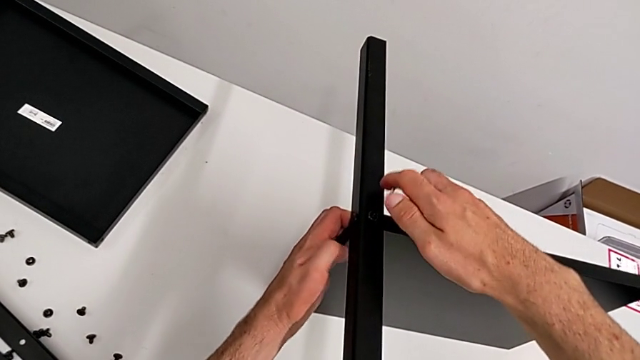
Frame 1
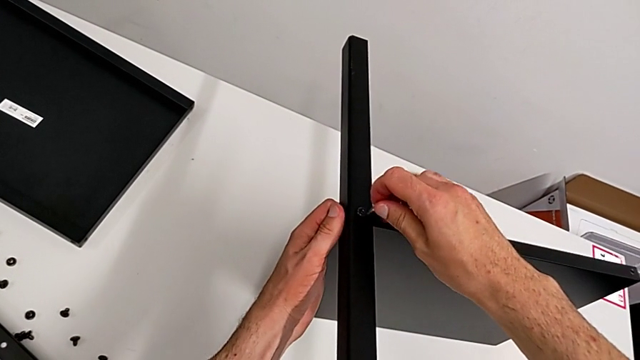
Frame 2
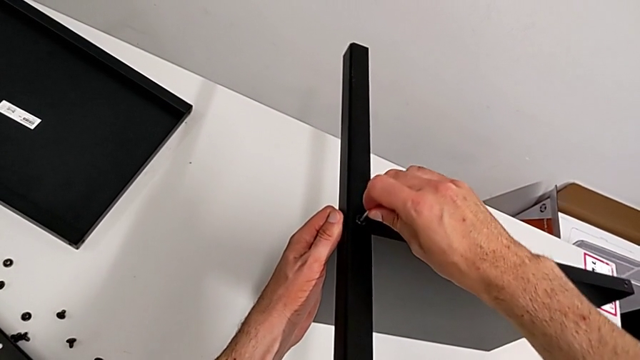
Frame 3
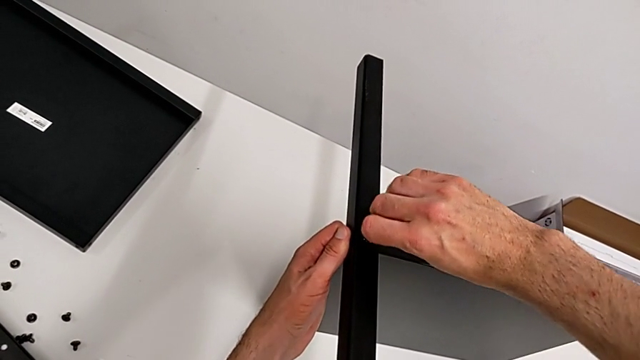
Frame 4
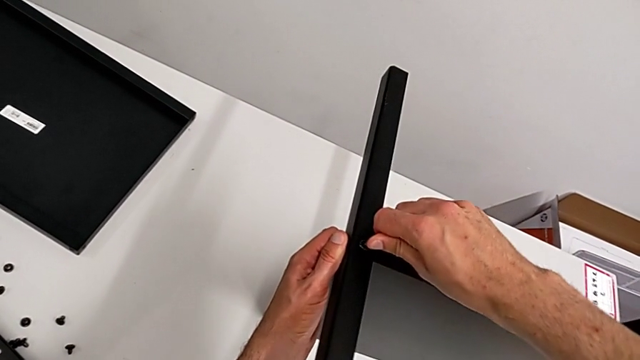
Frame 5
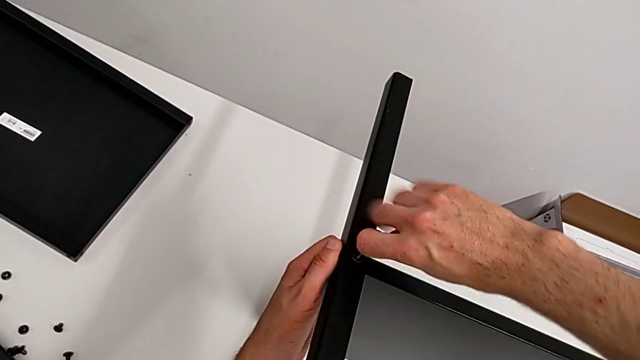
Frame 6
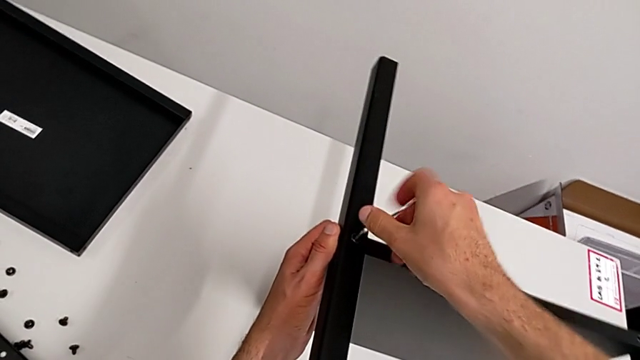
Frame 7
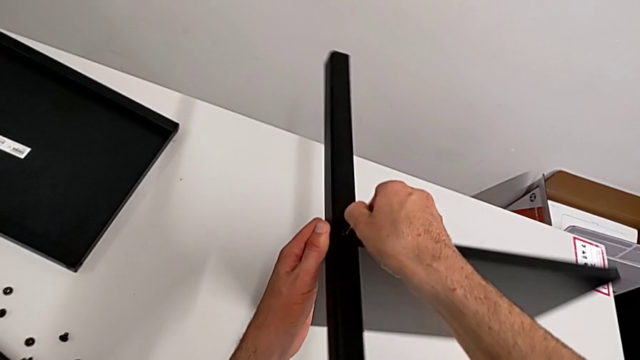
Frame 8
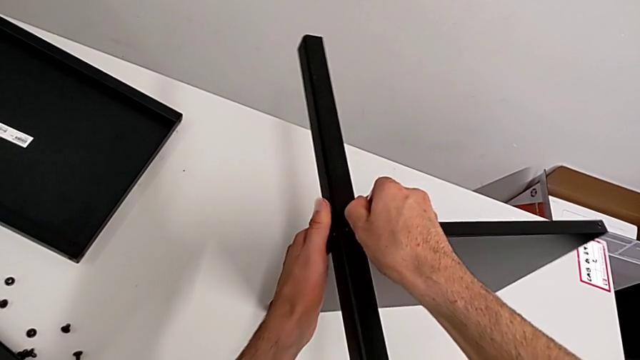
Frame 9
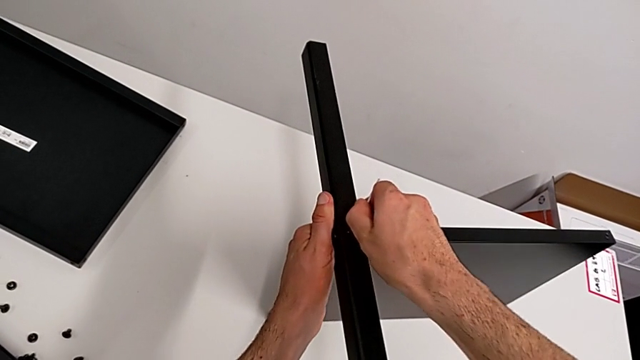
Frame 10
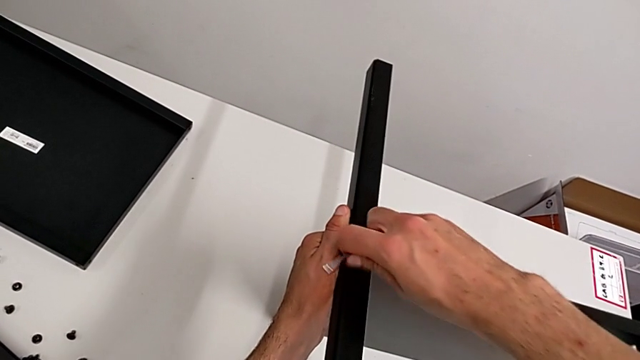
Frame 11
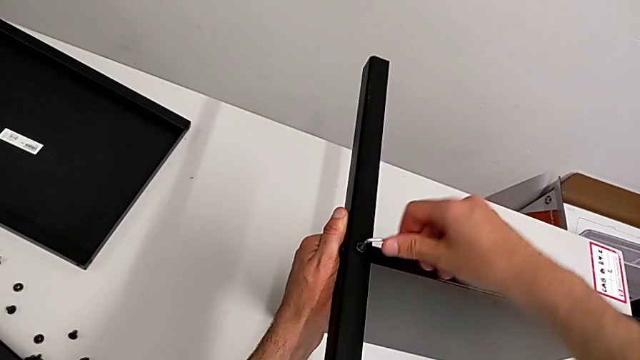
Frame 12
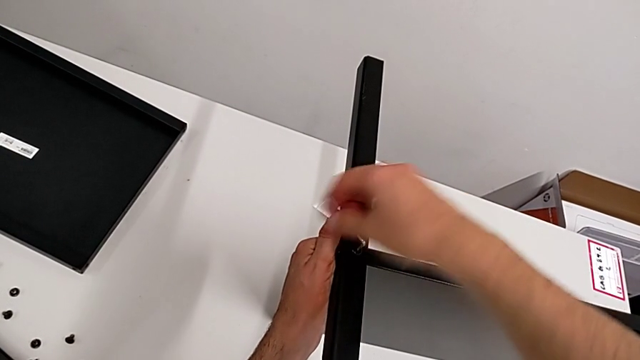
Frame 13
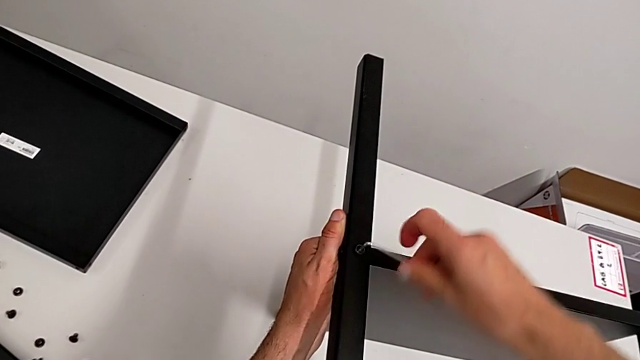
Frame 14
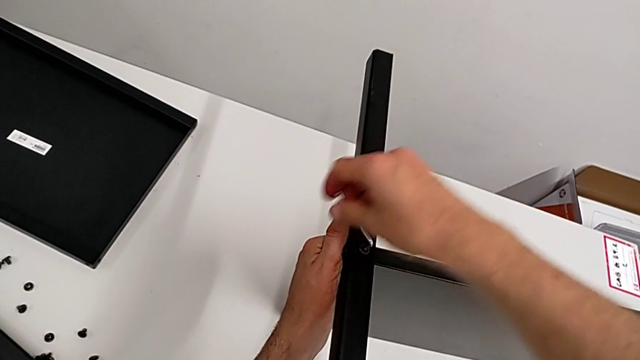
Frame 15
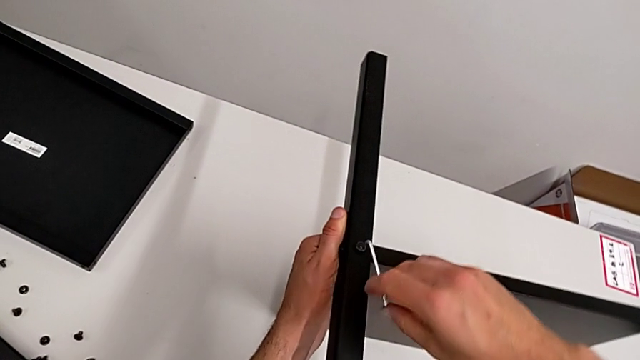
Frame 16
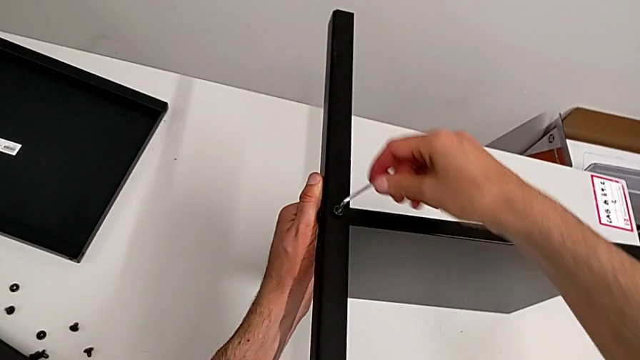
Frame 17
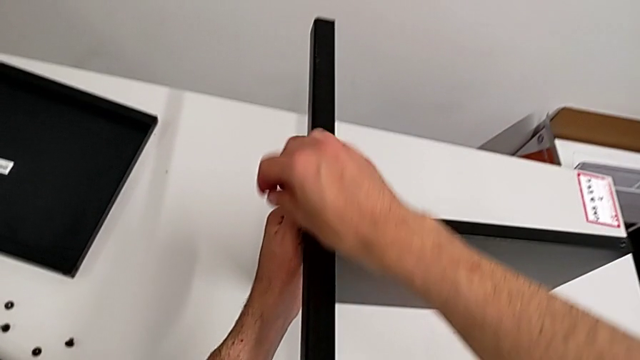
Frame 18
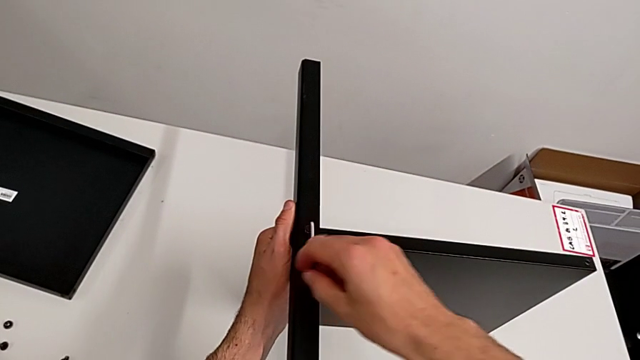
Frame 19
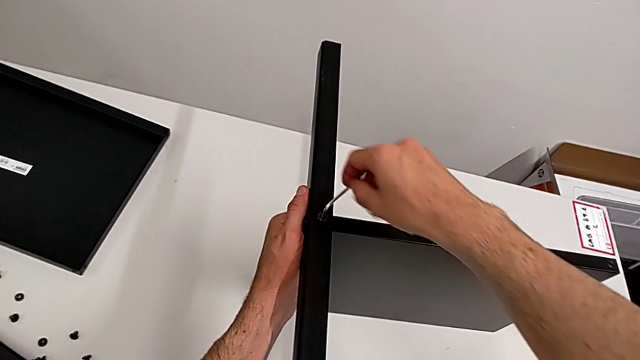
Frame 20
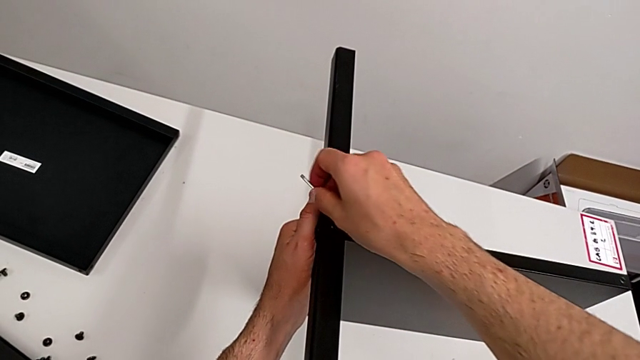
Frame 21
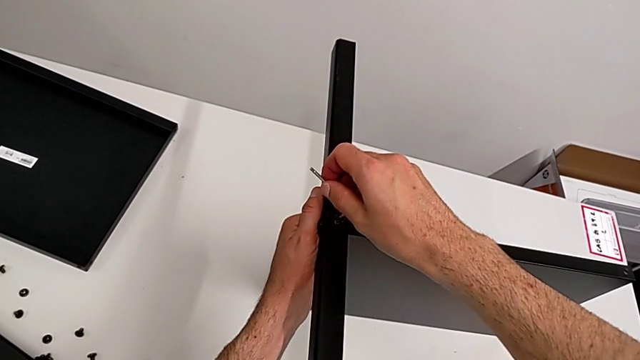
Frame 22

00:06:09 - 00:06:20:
The camera wearer is disassembling the fourth leg of the table. They insert the Allen wrench, unscrew the hex socket head and withdraw the Allen wrench.

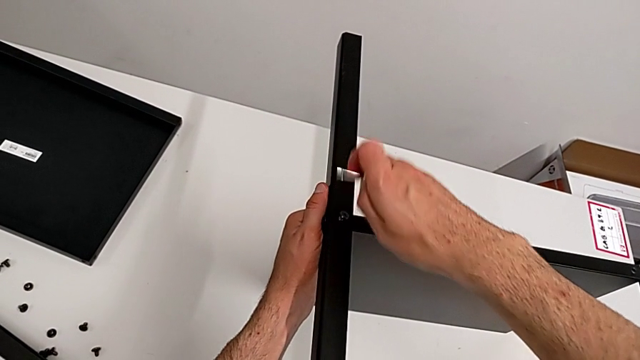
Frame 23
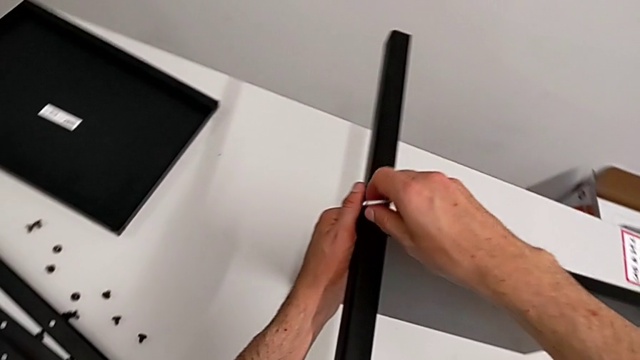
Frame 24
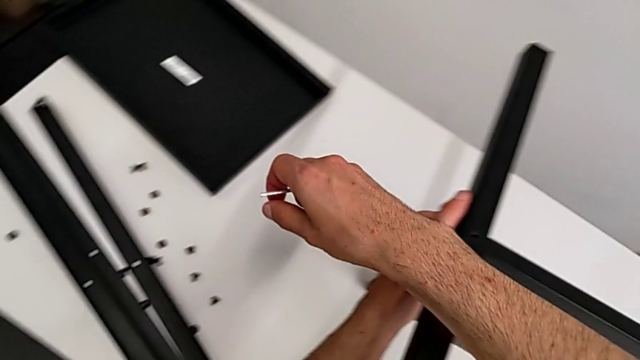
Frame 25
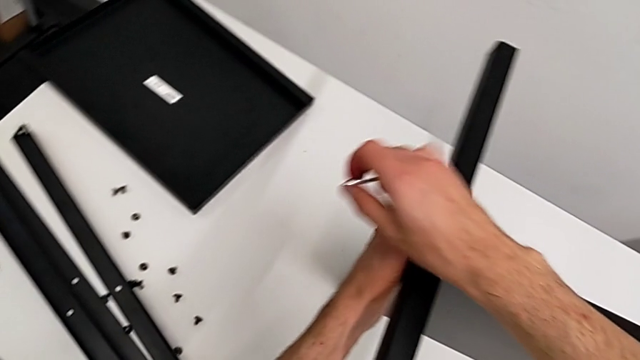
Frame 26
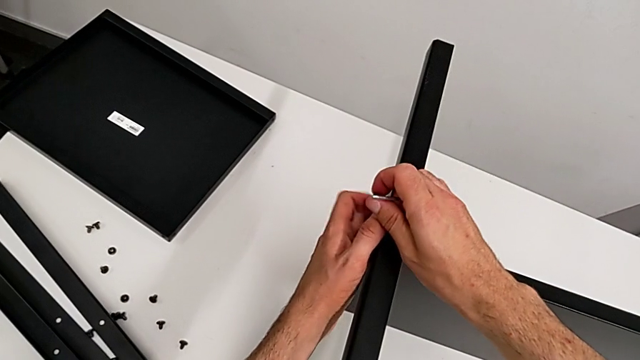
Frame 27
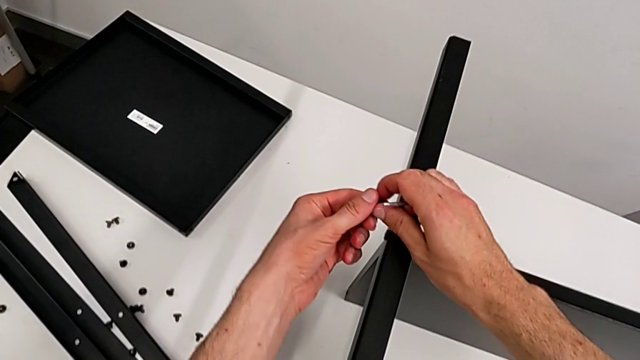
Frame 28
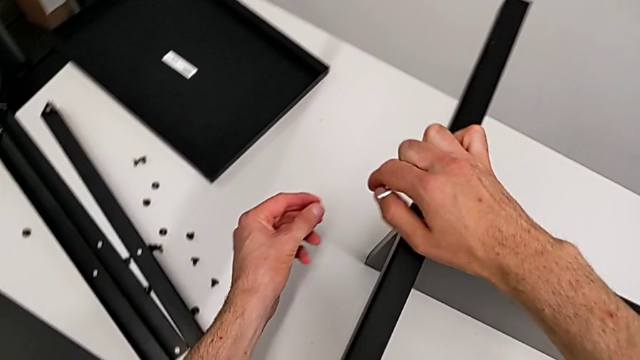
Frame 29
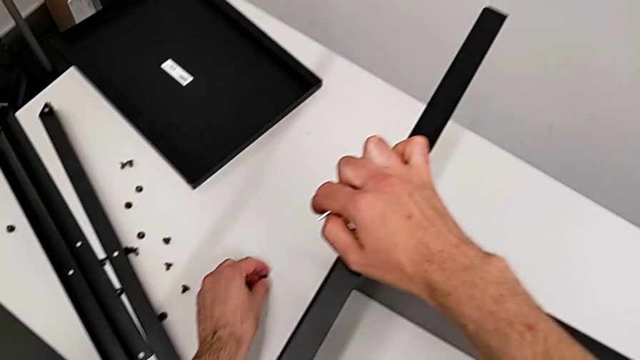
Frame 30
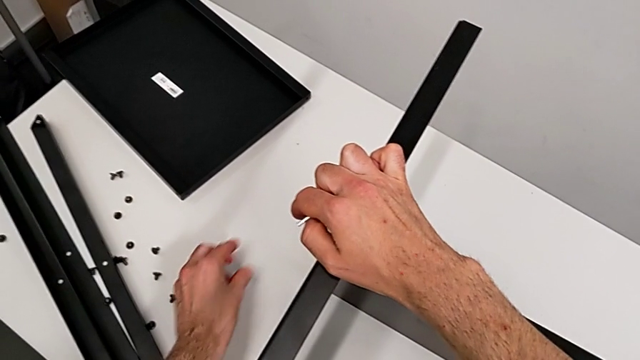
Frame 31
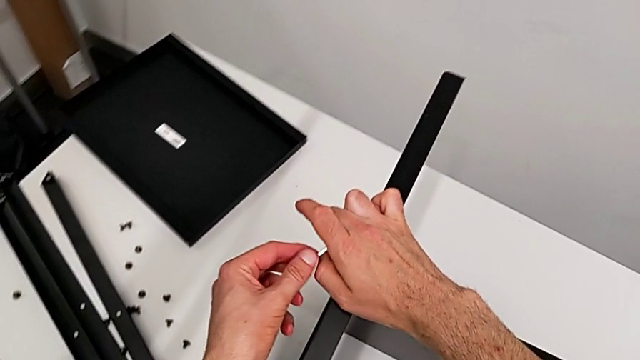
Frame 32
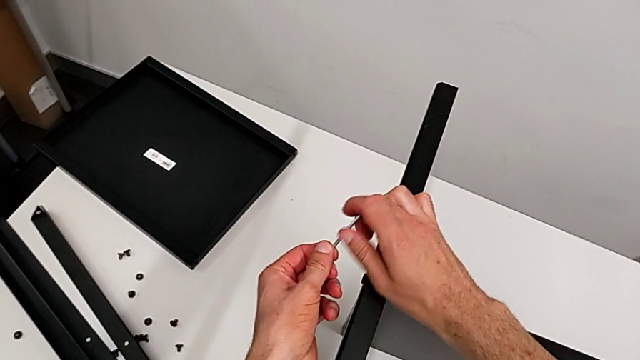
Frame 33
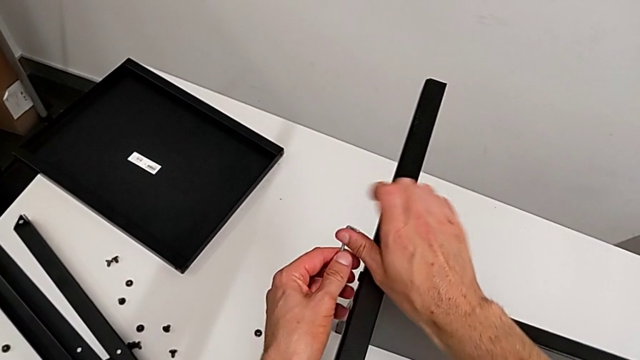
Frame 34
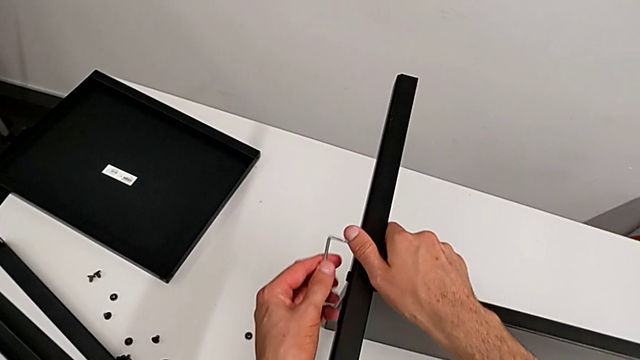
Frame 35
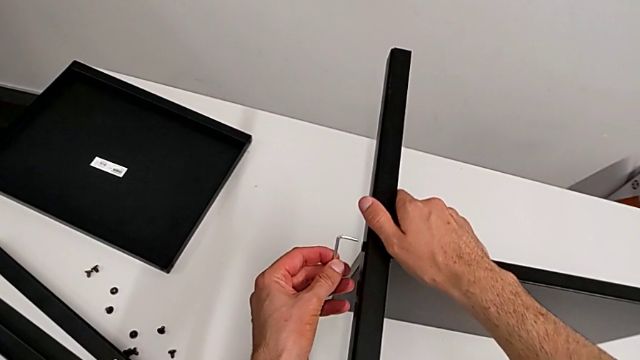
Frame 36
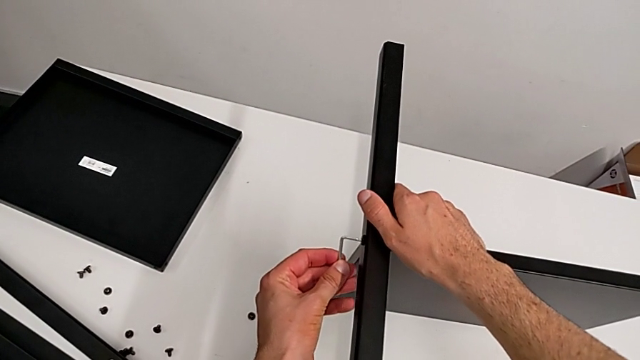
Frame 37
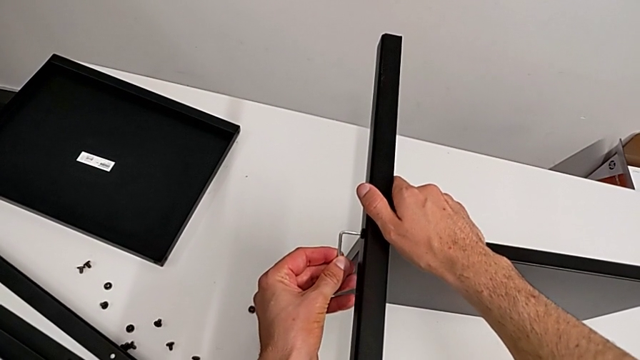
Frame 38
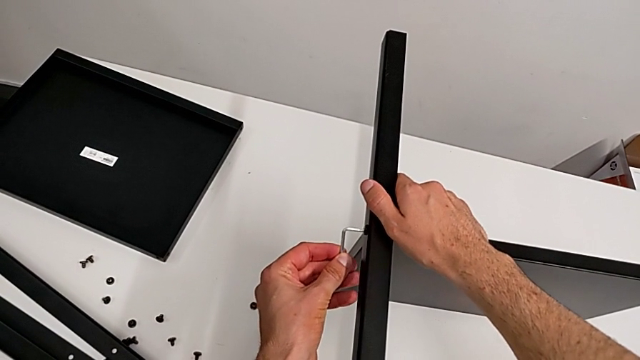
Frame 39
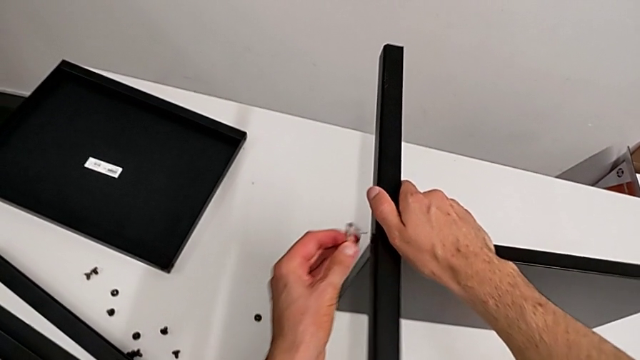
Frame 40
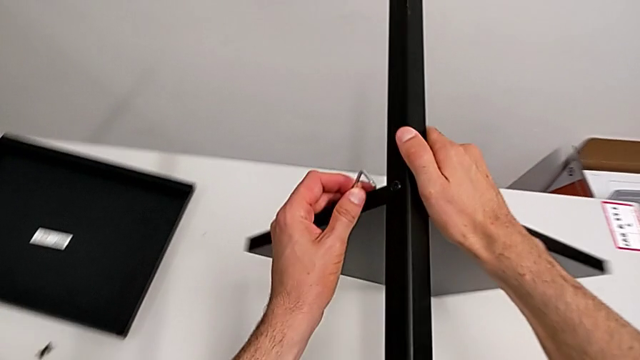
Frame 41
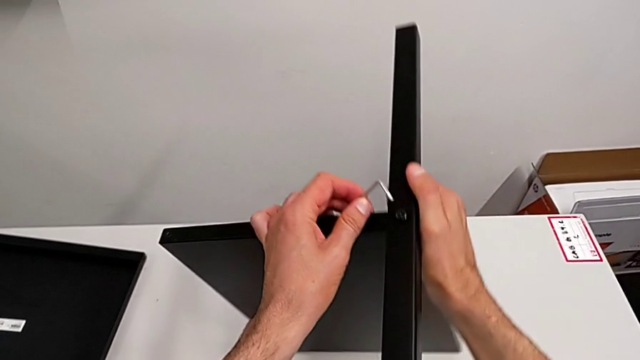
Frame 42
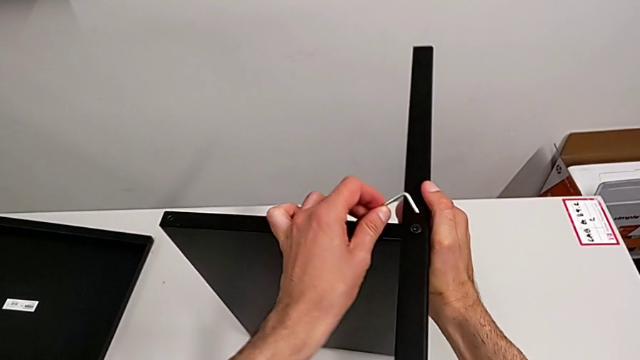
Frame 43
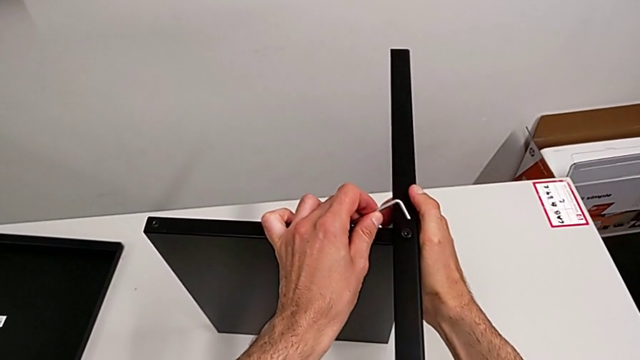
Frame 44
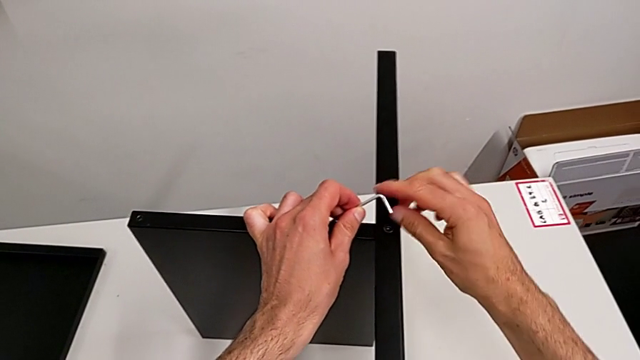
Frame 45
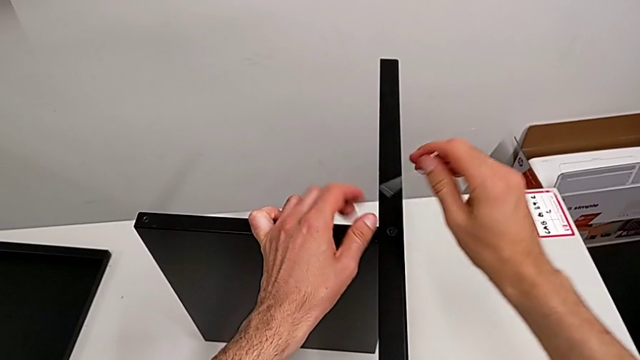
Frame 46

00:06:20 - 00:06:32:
The camera wearer is disassembling the fourth leg of the table. They disassemble the hex socket head, grab it, place it, grab the Allen wrench, wrongly insert it, trying to insert it into the eighth hex socket head but stopping, rotate the nightstand and grab the Allen wrench.
